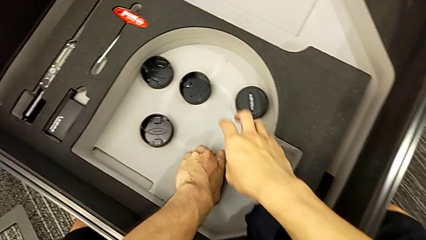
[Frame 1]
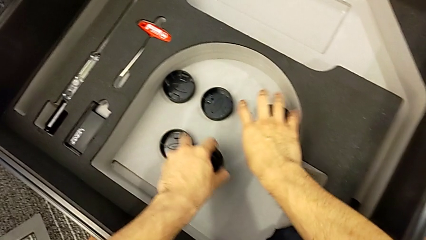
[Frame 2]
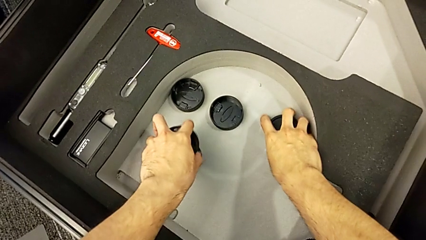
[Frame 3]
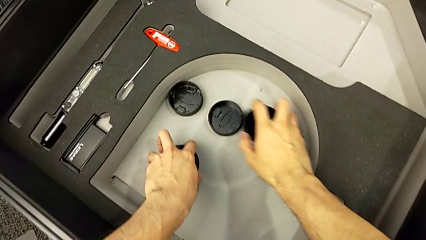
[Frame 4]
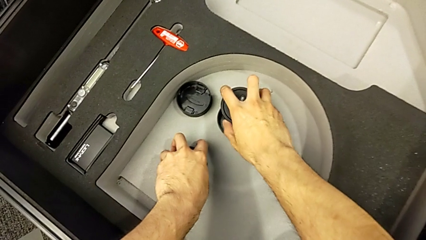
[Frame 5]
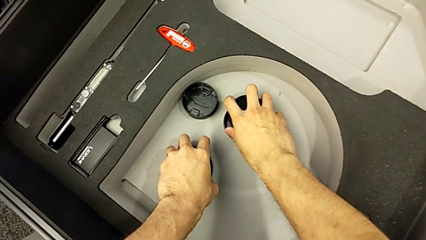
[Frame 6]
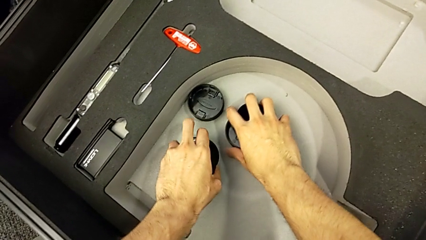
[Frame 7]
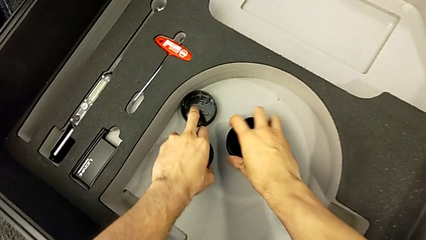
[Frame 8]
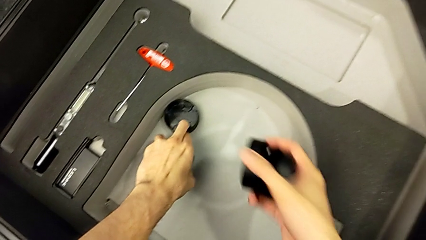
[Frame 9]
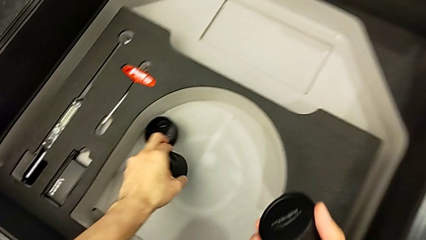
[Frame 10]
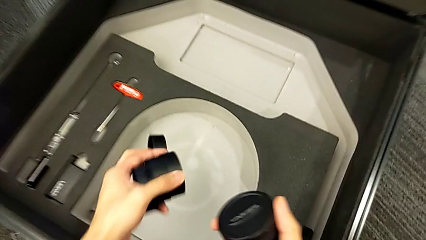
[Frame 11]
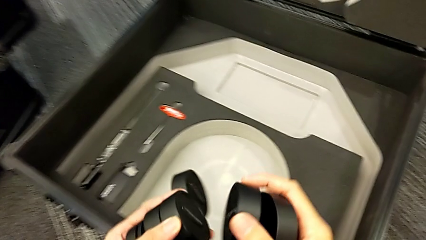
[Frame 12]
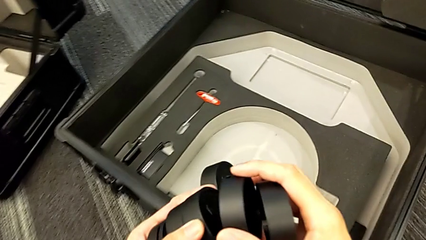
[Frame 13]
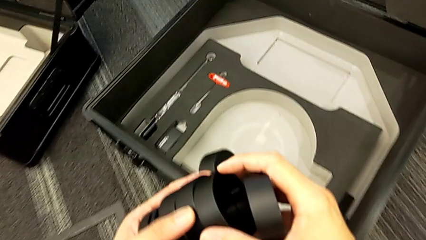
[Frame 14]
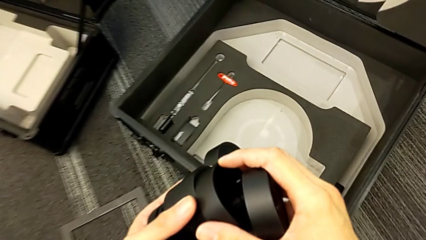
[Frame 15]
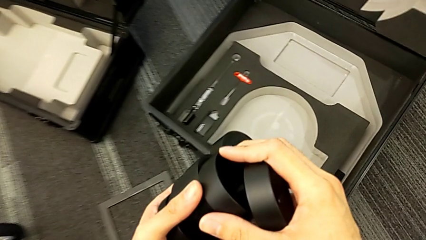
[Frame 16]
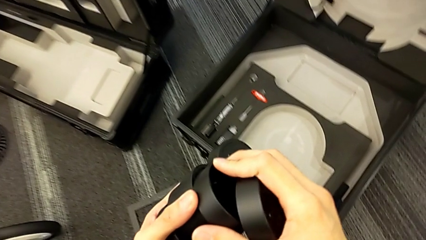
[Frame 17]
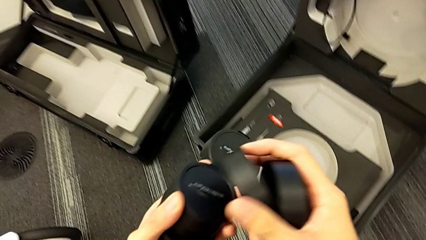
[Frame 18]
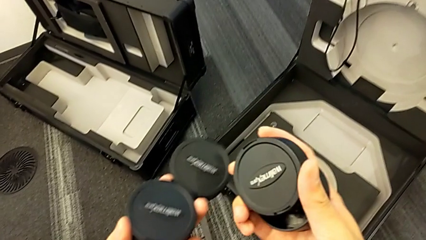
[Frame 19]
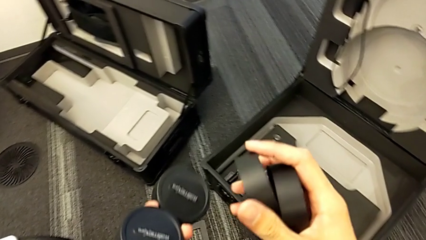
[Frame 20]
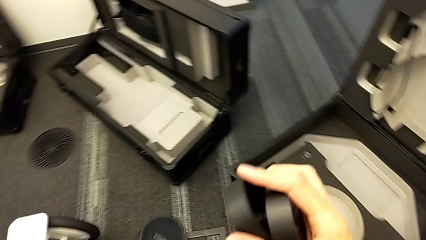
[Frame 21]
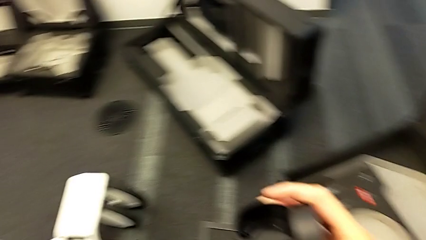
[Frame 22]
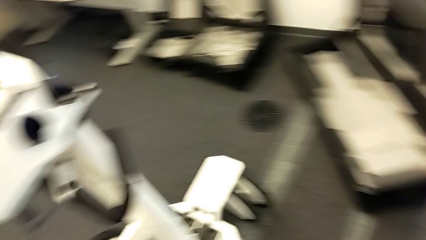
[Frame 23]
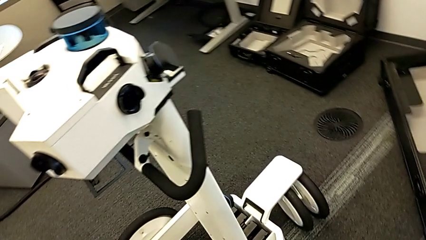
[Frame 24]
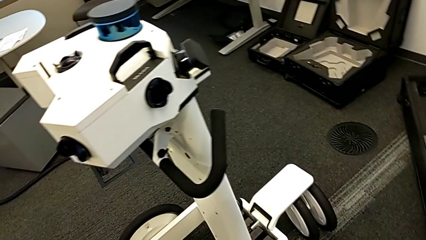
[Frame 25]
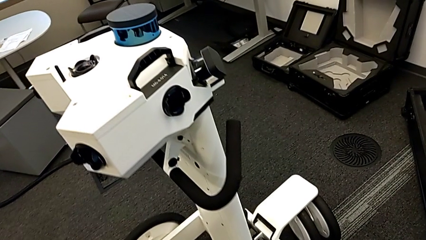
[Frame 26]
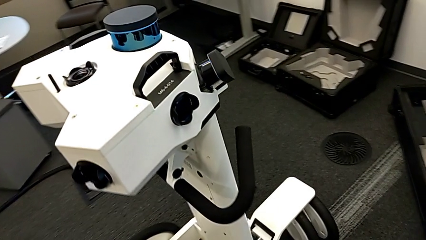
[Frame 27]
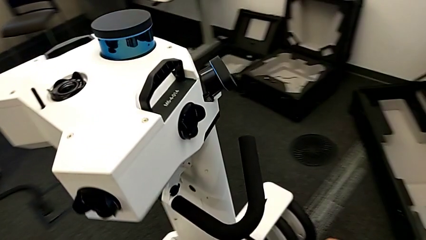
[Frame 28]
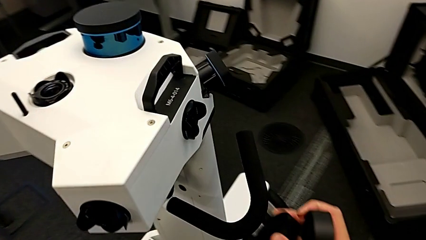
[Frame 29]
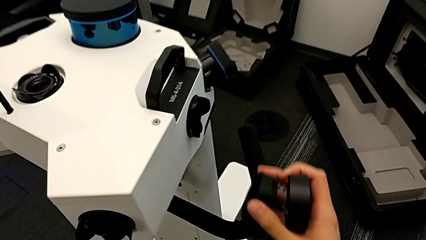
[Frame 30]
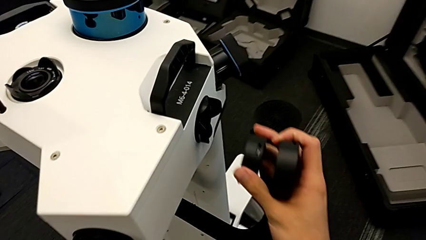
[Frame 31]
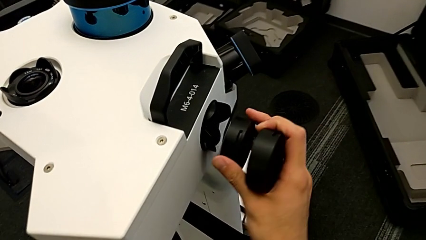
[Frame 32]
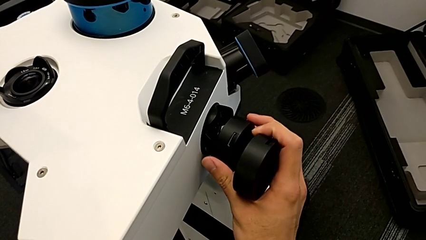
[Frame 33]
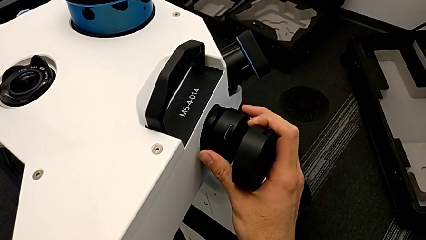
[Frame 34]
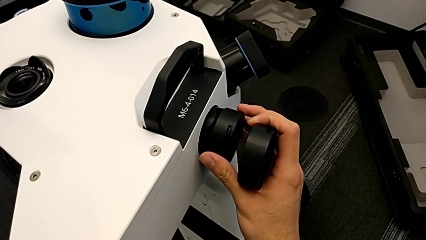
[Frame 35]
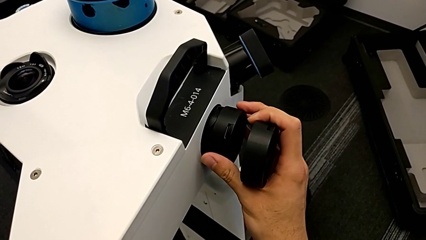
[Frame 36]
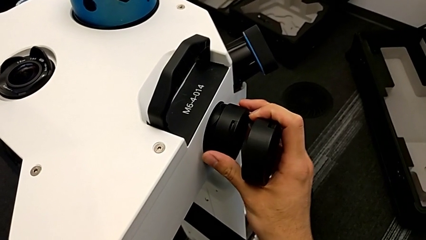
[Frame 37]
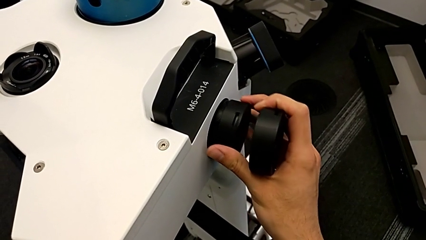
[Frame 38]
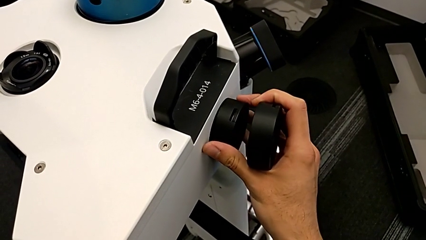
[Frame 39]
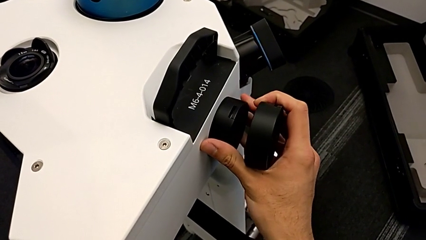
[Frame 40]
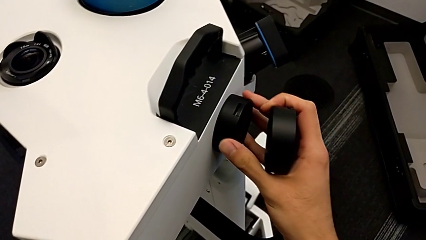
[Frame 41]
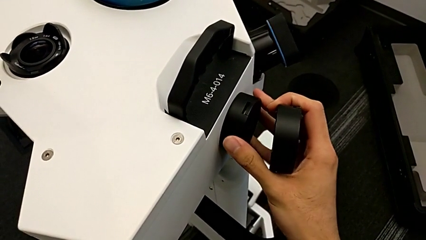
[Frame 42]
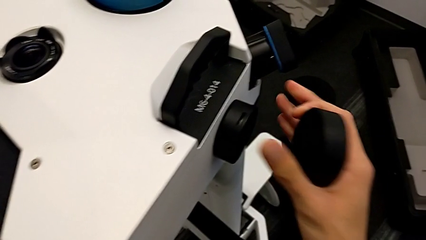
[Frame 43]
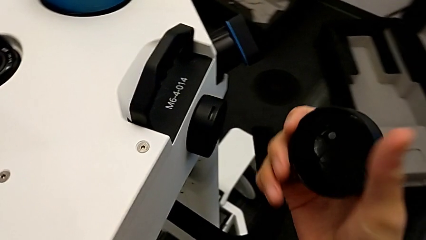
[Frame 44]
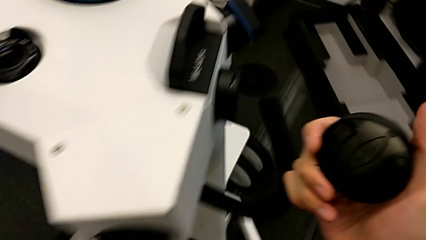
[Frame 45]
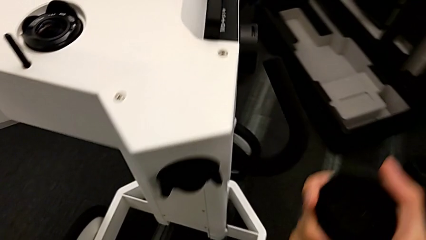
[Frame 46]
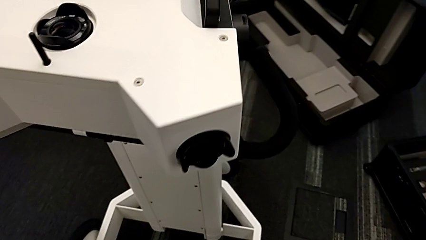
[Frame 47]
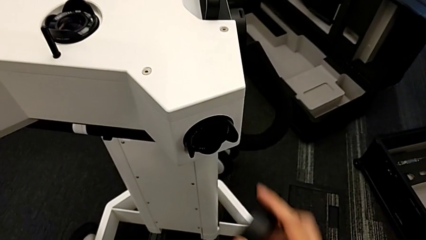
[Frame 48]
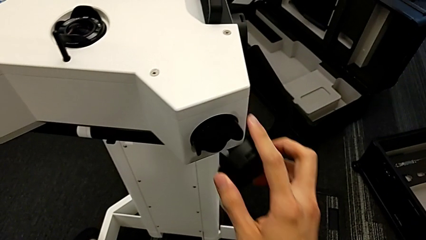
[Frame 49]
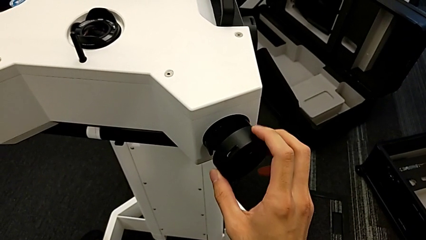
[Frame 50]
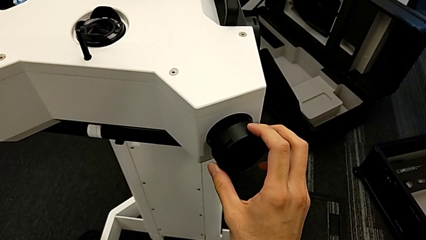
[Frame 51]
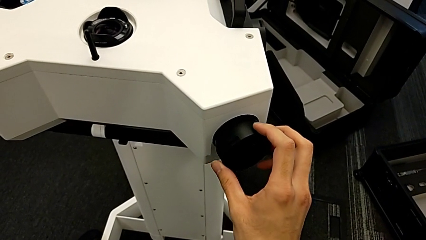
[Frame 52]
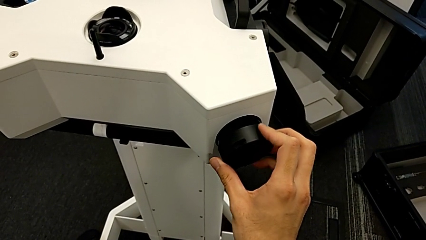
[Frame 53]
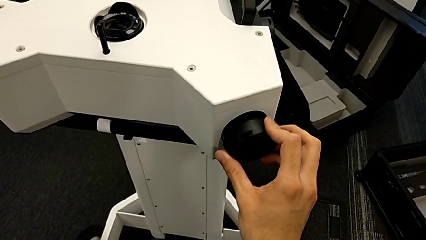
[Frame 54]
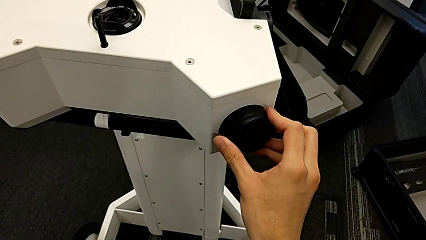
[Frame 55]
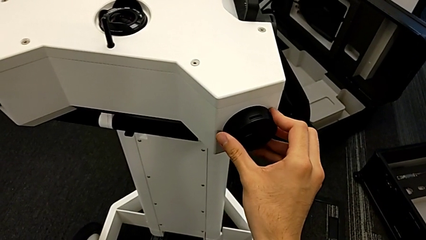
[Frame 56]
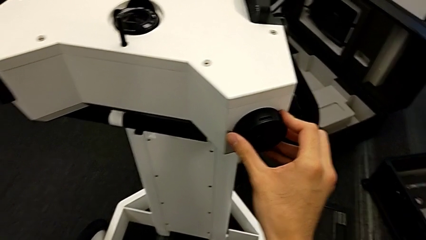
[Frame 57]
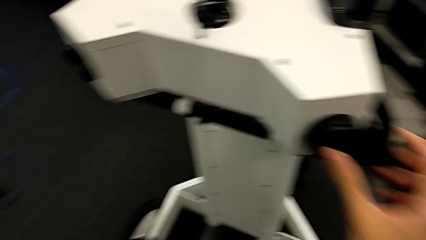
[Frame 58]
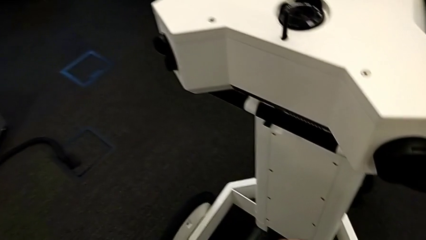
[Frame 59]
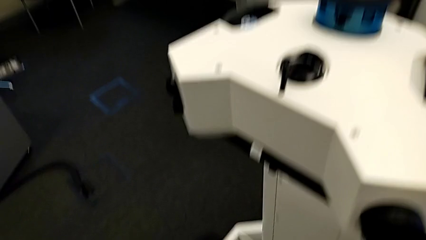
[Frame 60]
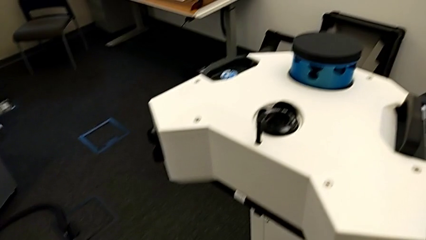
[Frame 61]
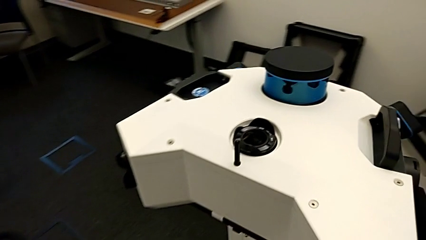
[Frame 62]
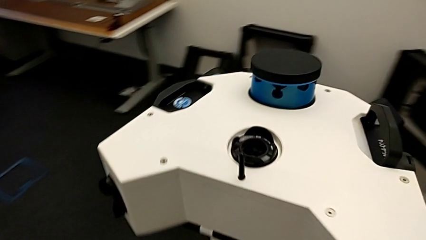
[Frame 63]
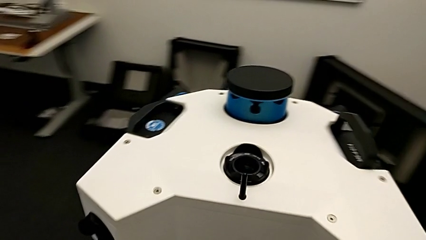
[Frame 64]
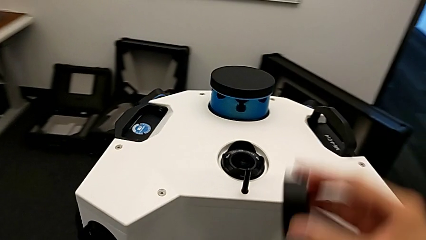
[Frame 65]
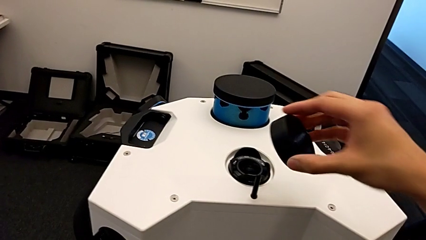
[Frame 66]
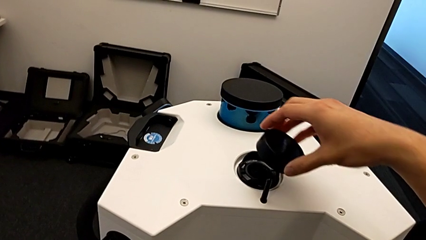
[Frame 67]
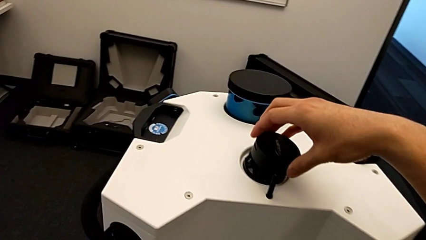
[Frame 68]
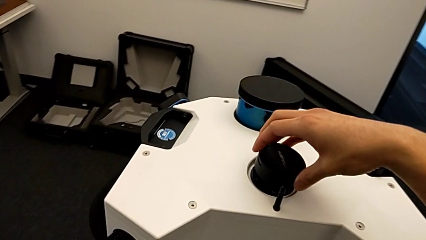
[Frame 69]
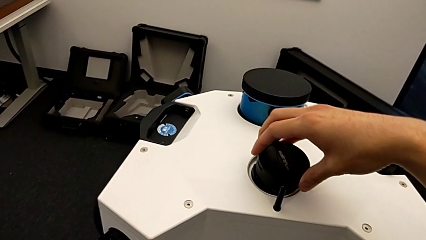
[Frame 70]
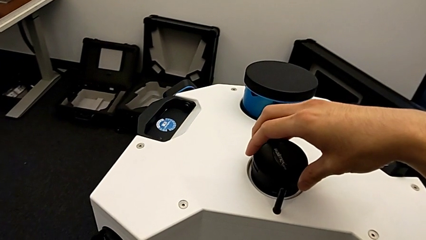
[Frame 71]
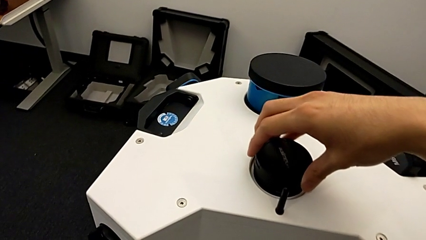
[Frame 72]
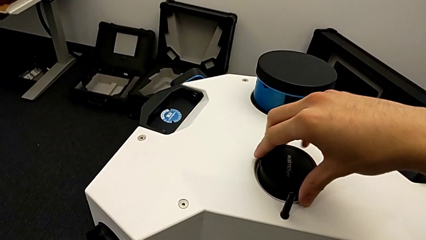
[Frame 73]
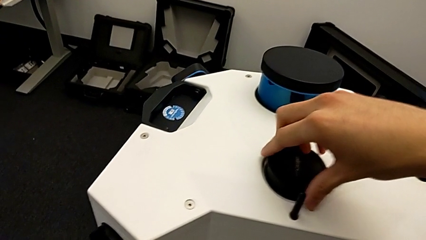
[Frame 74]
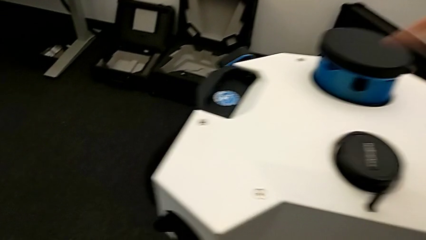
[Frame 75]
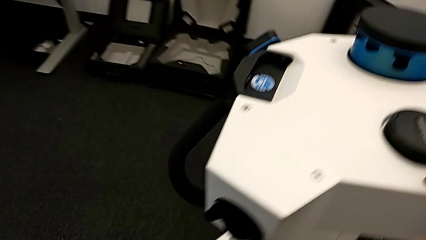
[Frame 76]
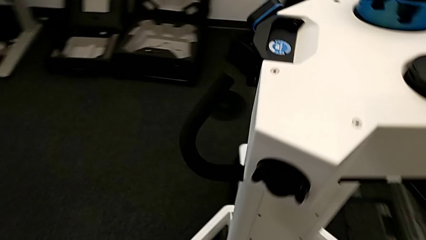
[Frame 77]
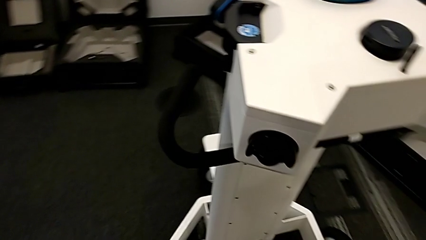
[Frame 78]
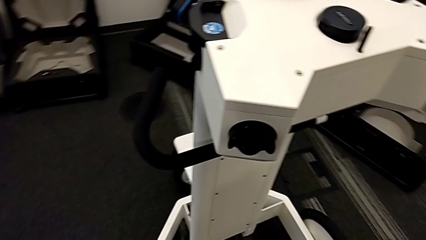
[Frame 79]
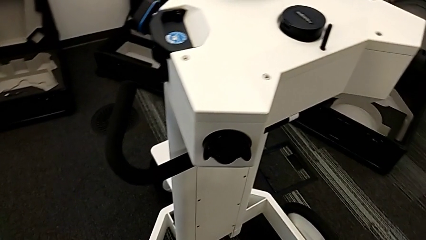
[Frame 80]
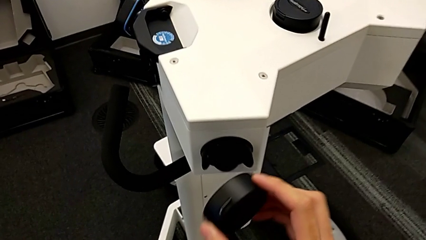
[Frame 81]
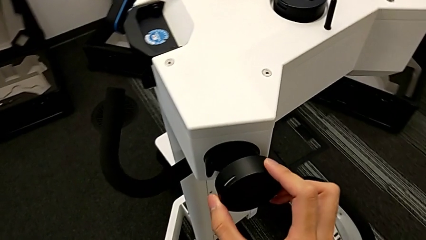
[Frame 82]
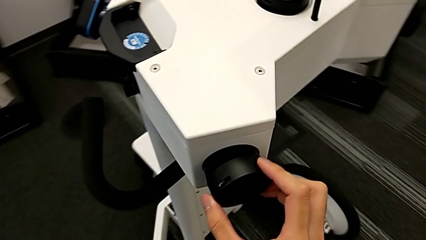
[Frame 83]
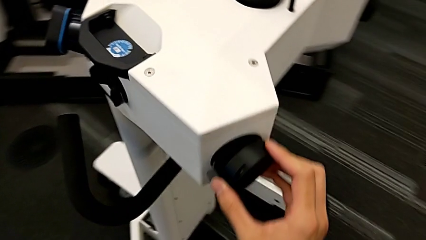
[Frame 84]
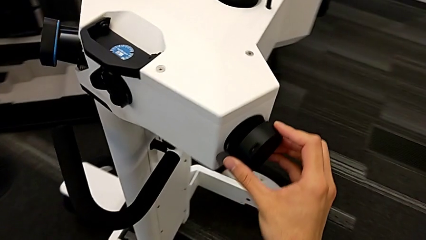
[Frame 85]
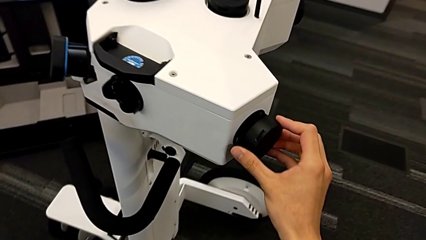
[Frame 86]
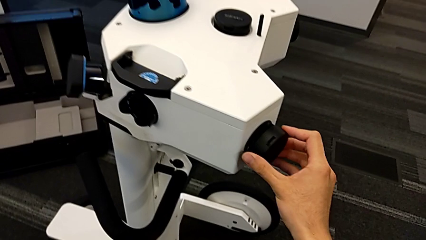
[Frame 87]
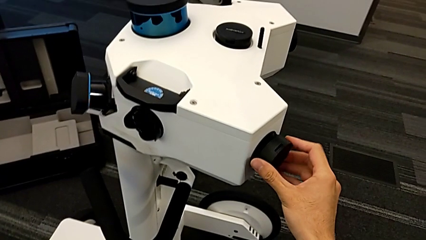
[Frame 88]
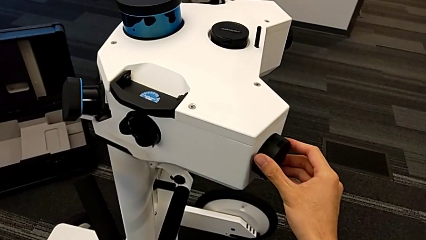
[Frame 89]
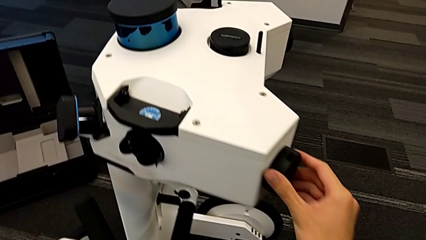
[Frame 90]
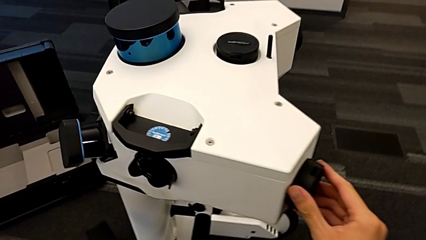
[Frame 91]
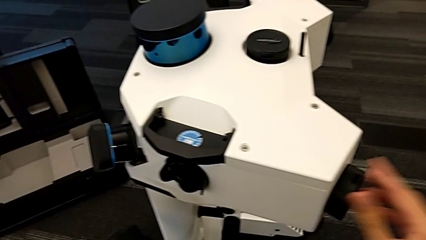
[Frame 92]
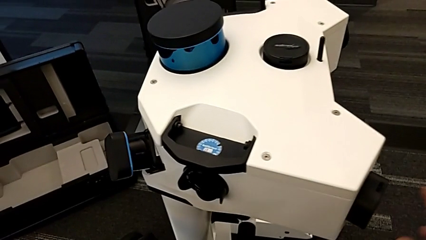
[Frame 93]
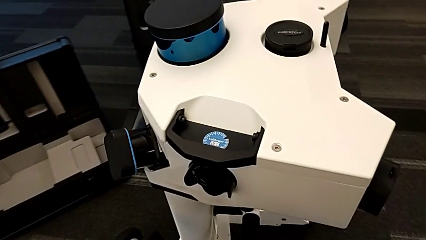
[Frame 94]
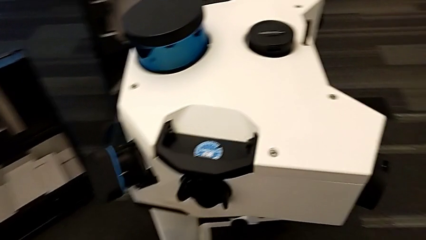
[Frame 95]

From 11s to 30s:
The camera wearer is putting the covers on the cameras. They stack the lens caps, insert the first lens caps, insert the second lens caps, insert the third lens caps and insert the fourth lens caps.
